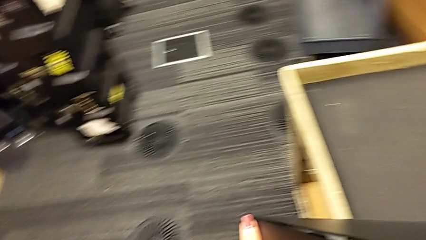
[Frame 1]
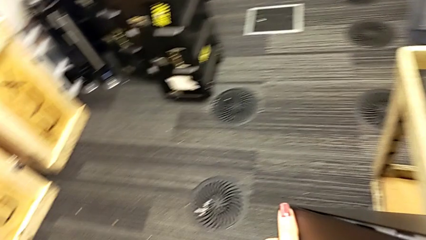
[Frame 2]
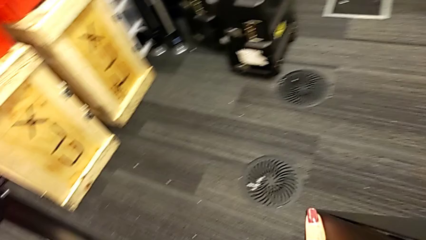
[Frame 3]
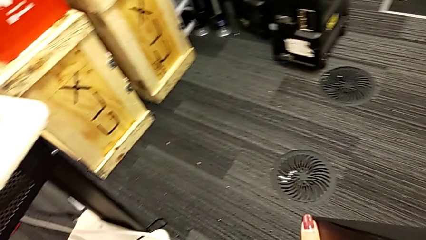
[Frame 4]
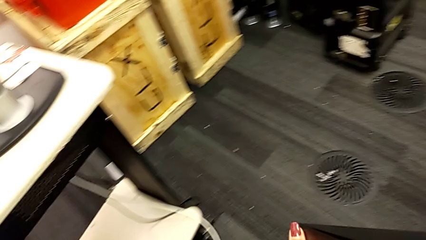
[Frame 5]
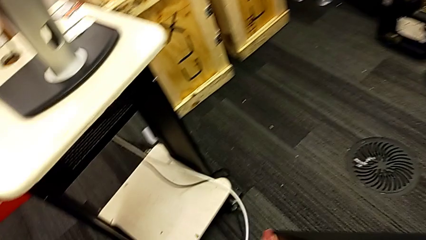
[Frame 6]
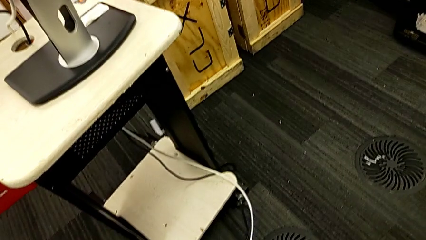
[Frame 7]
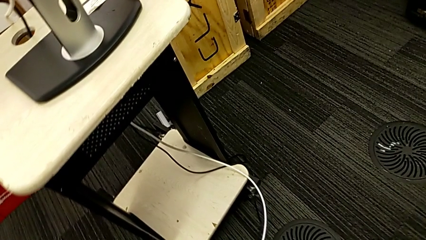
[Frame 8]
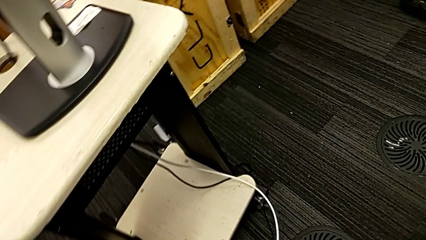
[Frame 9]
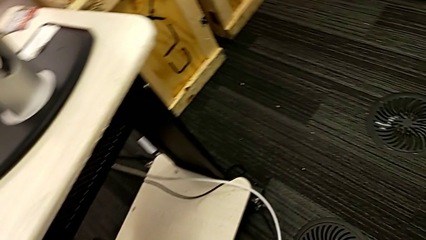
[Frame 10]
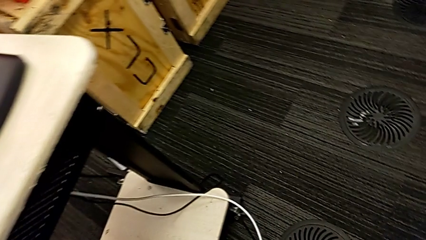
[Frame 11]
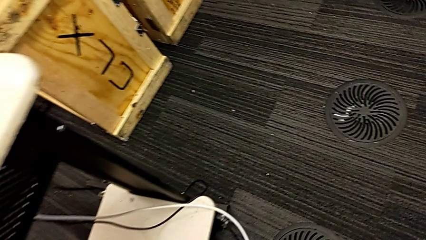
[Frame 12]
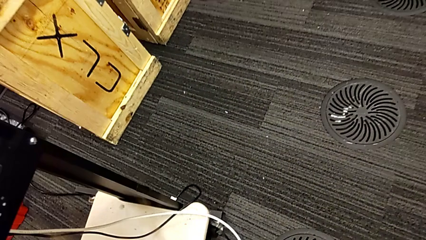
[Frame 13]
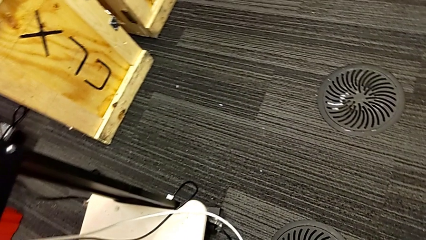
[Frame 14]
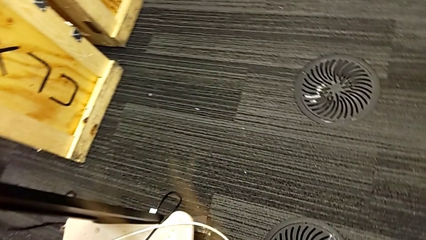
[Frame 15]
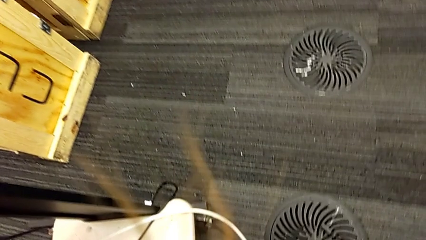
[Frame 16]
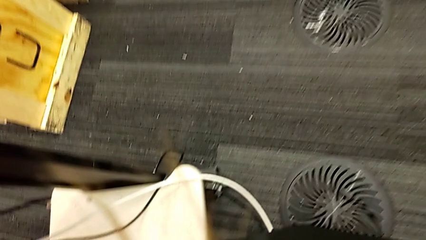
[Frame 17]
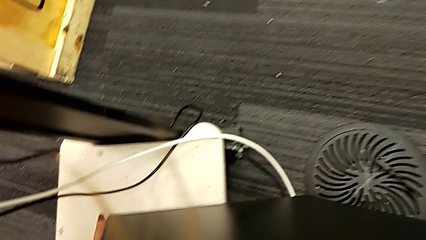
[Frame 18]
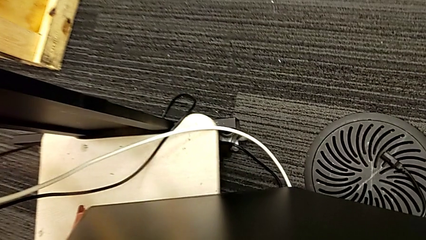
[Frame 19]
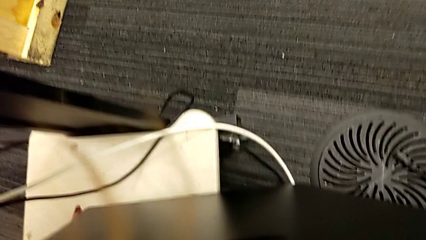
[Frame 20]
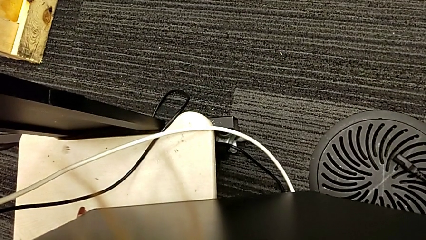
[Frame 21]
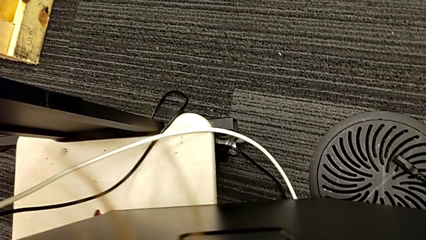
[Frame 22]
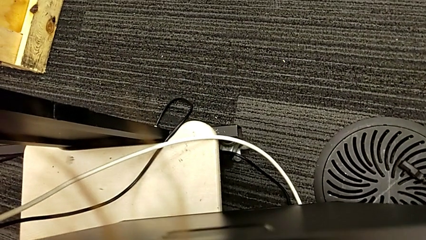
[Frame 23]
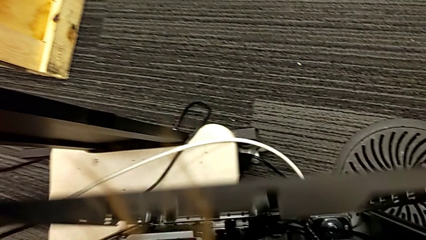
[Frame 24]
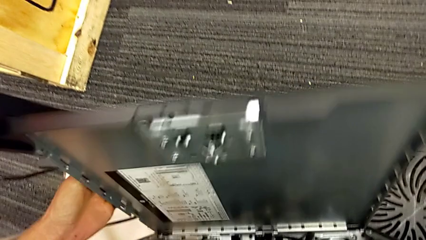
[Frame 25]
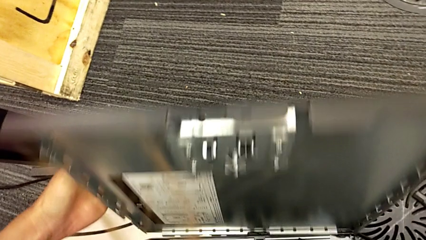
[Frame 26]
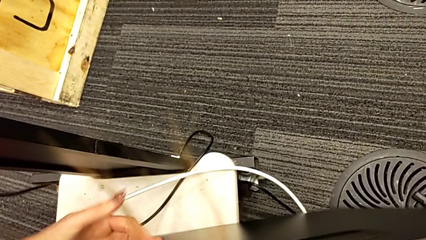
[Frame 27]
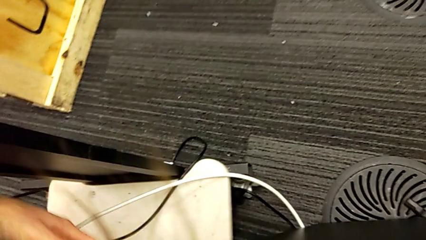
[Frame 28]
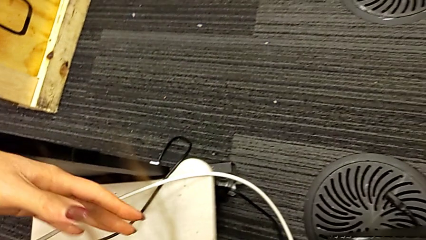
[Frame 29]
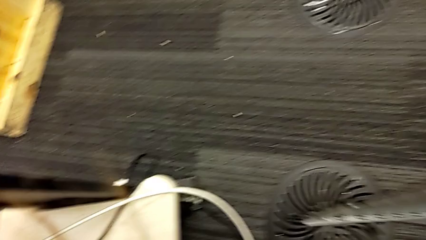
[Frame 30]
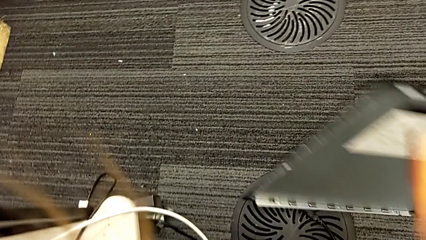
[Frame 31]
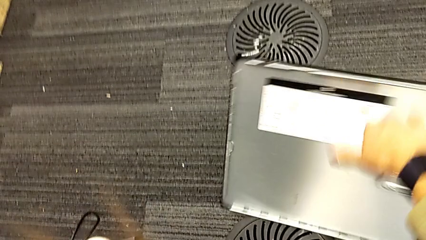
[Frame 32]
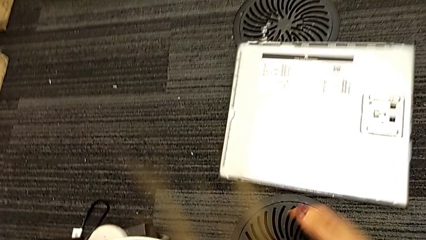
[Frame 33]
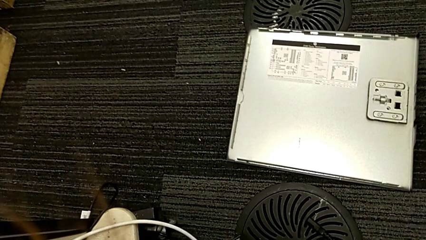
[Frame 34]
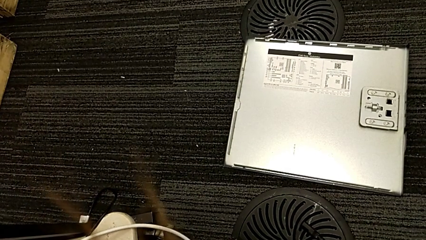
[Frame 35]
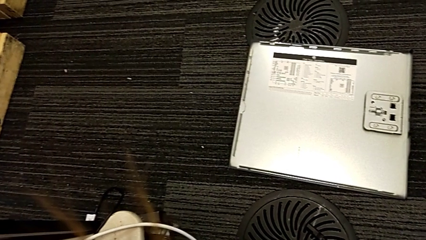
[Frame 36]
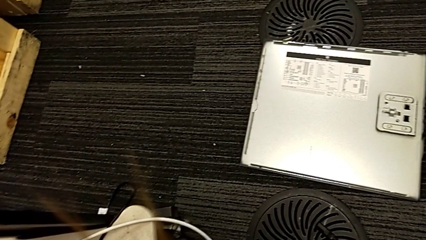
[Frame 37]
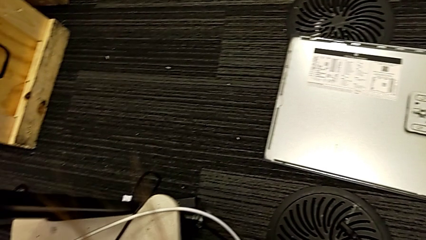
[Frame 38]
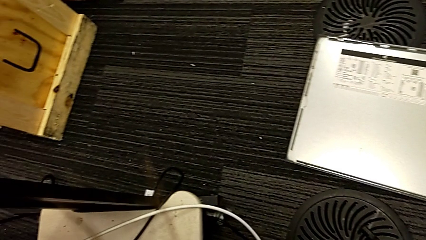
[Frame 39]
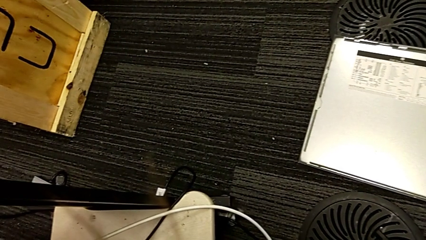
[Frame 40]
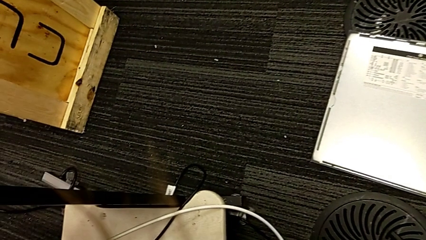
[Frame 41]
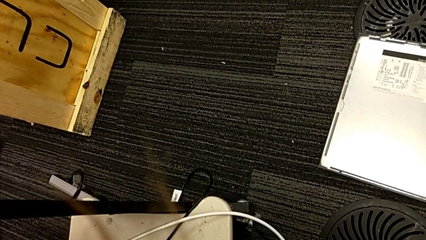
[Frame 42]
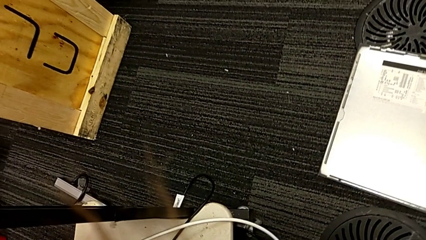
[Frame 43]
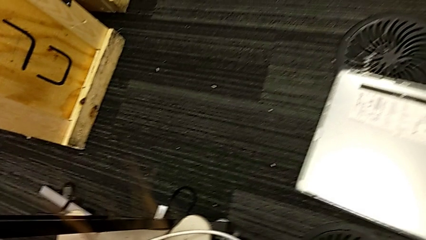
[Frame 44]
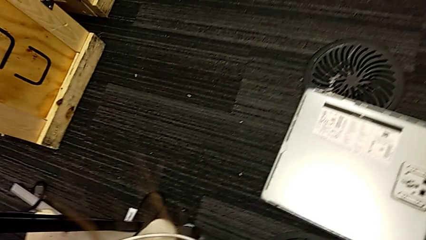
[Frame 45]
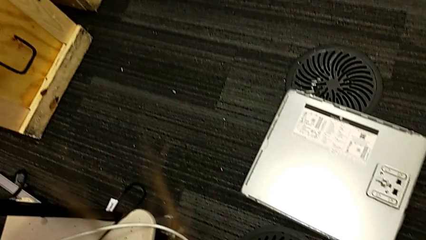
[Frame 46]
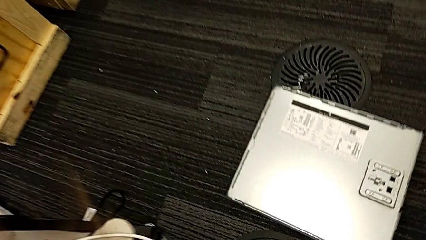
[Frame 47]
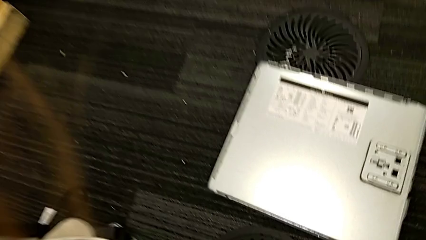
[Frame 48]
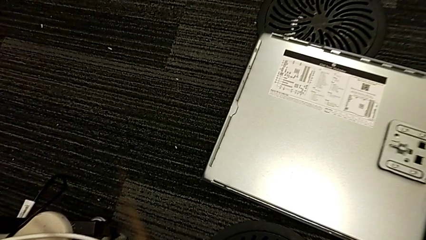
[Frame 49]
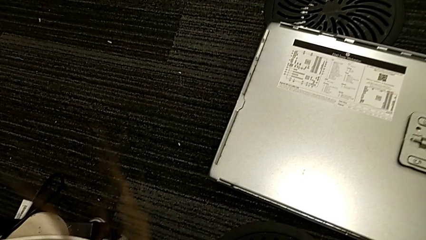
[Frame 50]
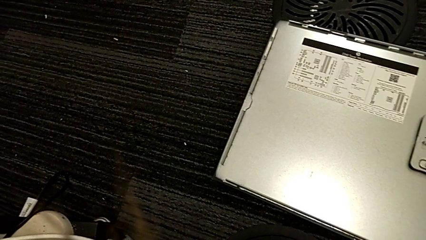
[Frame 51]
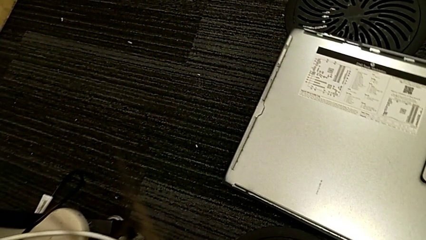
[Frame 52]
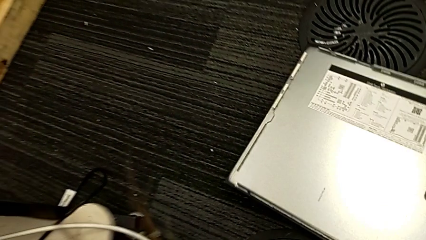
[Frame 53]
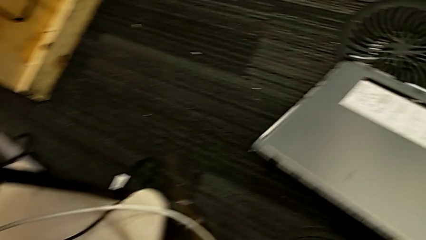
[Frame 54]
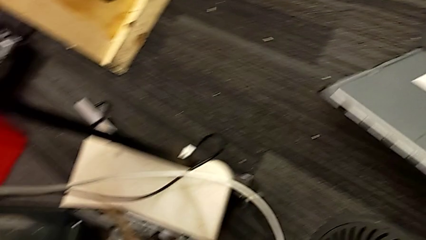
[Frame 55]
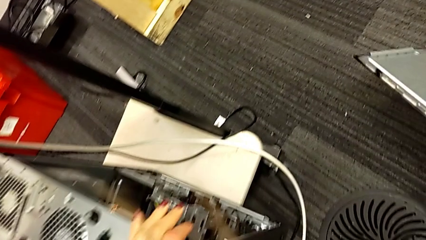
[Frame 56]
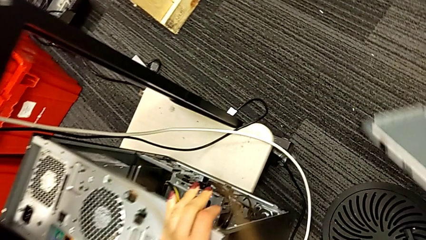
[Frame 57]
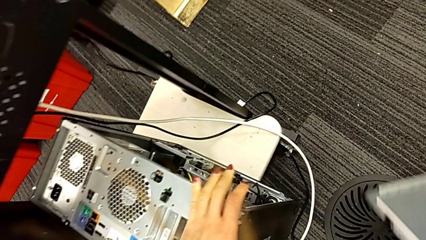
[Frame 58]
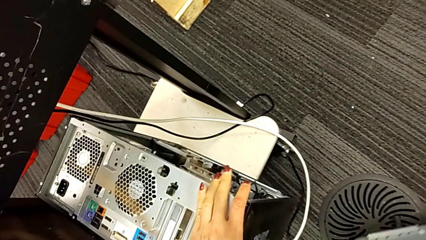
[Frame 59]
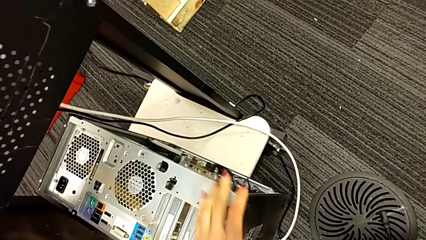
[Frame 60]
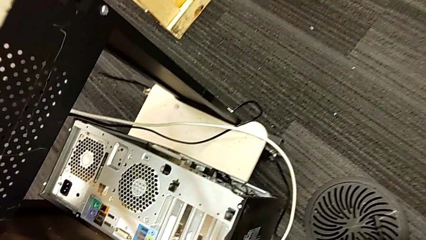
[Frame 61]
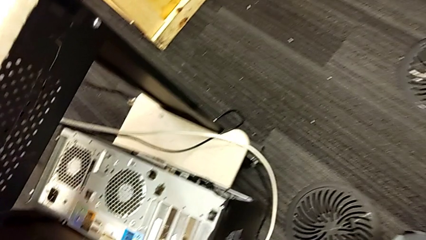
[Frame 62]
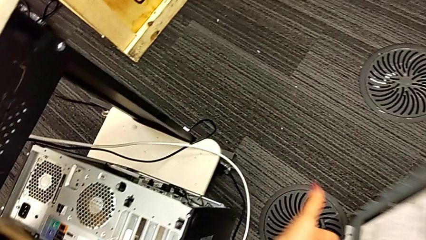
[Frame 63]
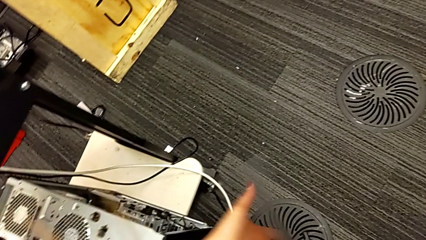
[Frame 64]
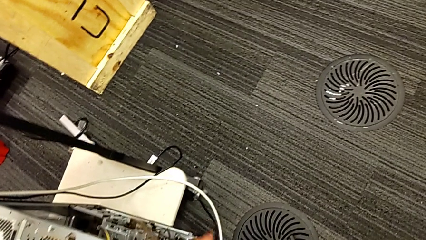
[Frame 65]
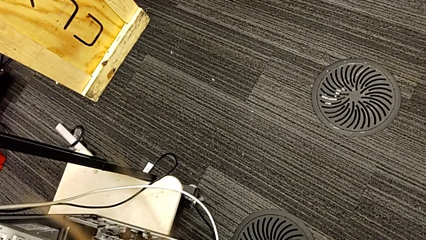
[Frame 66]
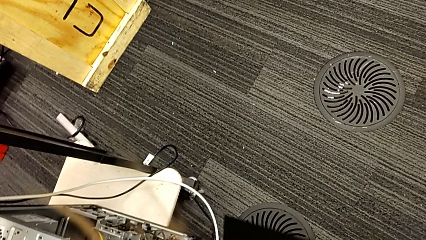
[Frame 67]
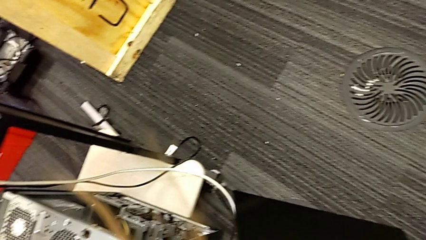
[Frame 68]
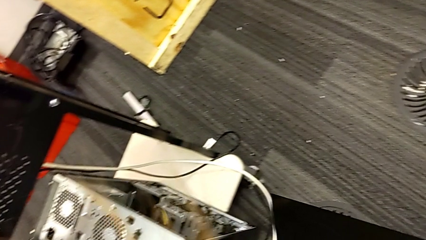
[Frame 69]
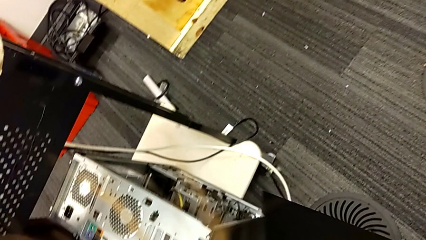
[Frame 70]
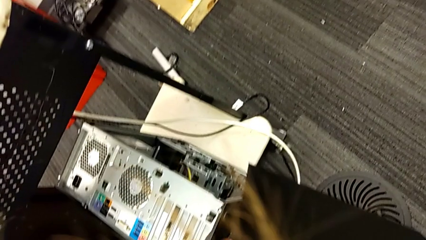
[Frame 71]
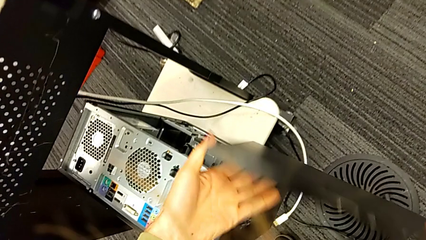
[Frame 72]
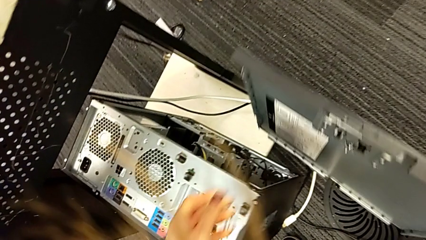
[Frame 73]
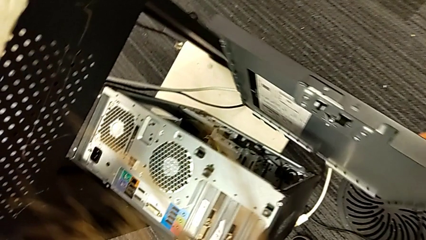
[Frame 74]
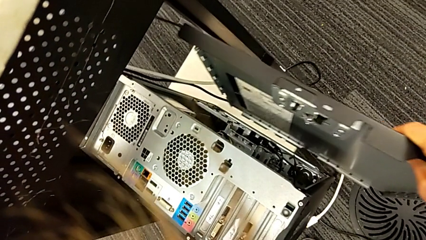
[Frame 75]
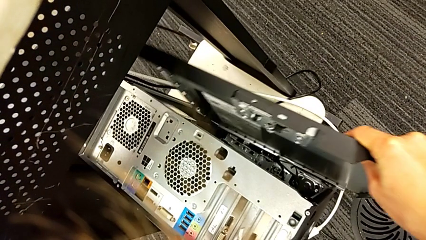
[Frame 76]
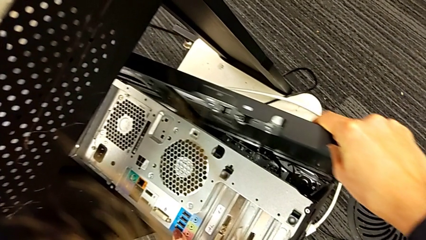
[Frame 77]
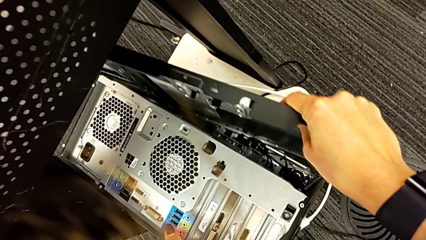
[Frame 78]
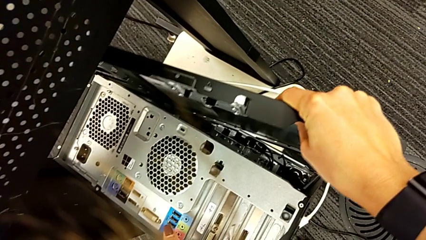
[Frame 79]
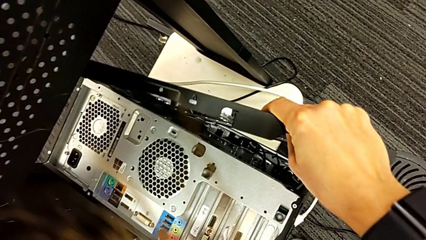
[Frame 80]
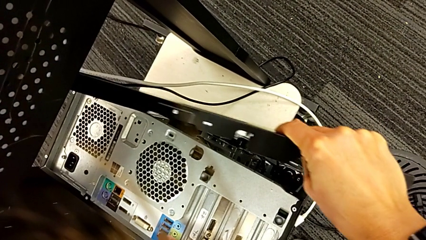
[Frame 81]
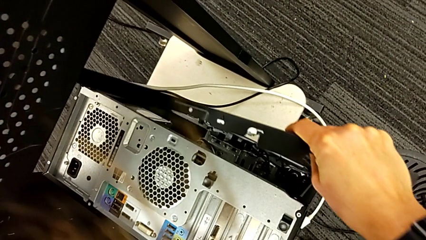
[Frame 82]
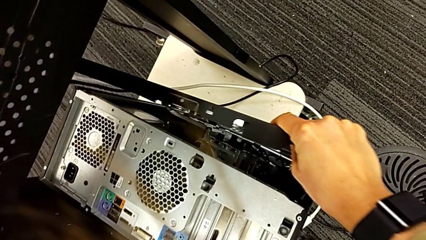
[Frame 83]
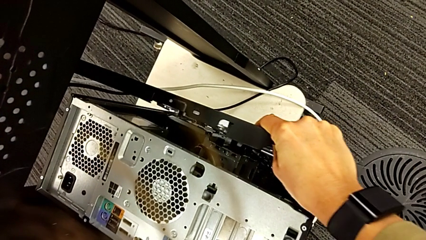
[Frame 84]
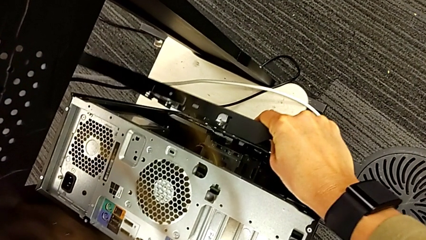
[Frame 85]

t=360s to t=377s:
The camera wearer is placing the computer tower on the shelf. They keep lifting the computer tower, place it, place the cover, grab the cover, lift it and begin to align it.
